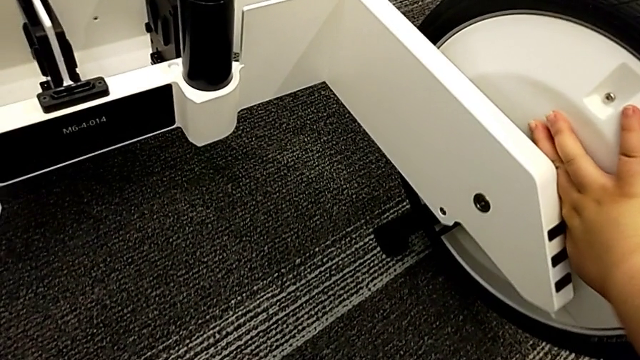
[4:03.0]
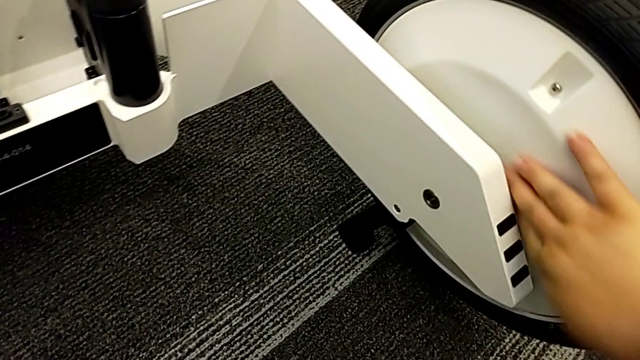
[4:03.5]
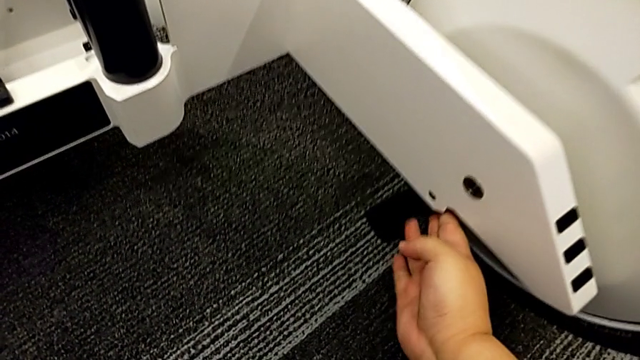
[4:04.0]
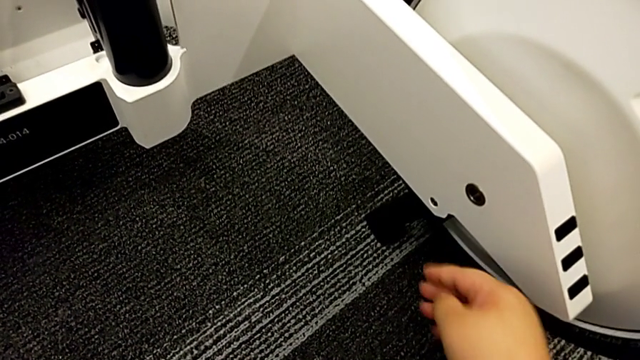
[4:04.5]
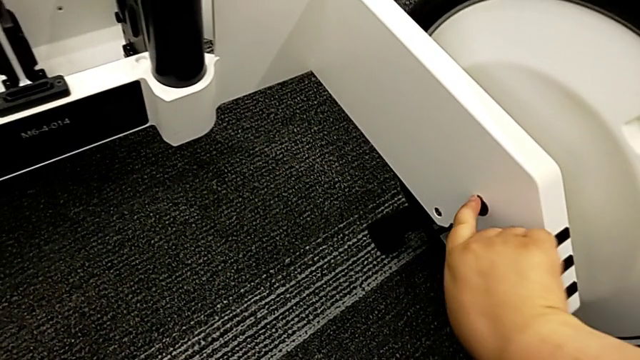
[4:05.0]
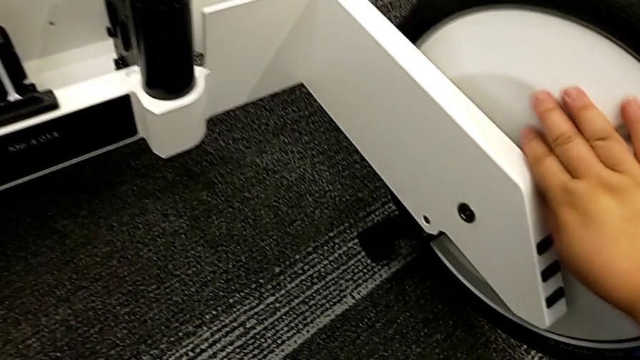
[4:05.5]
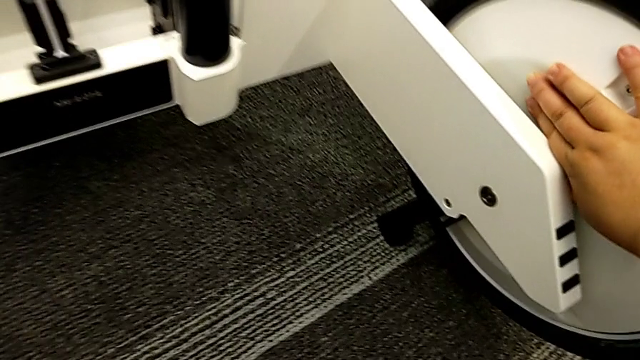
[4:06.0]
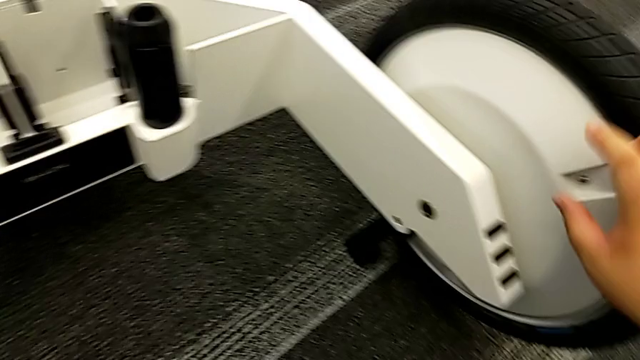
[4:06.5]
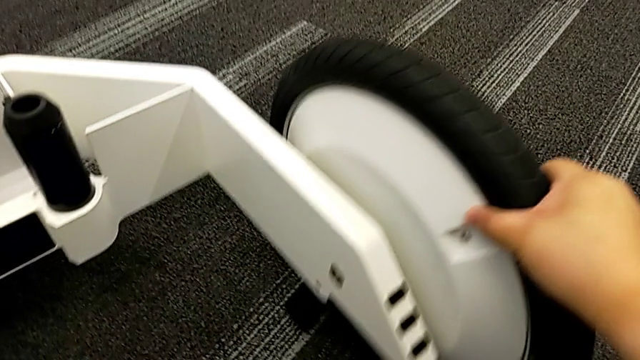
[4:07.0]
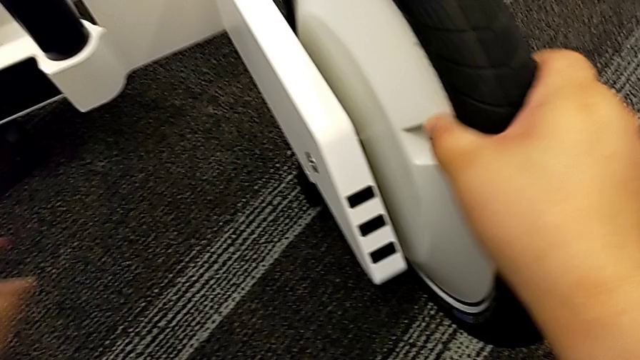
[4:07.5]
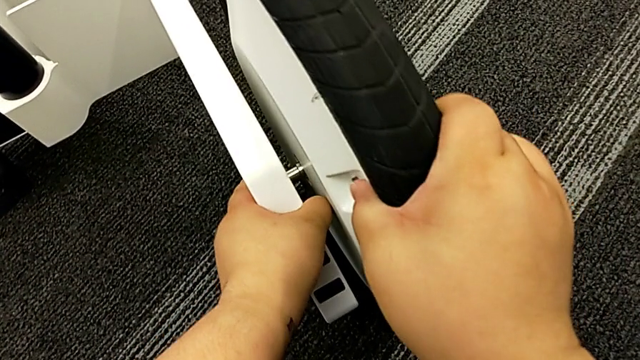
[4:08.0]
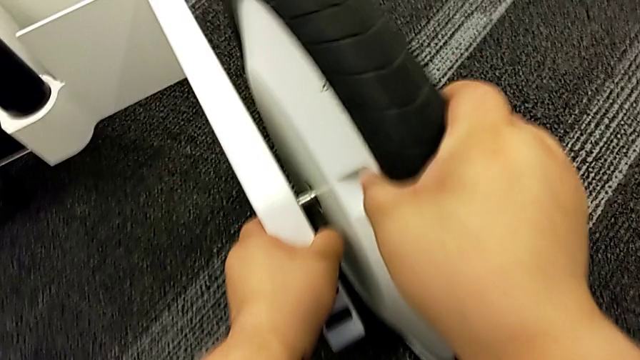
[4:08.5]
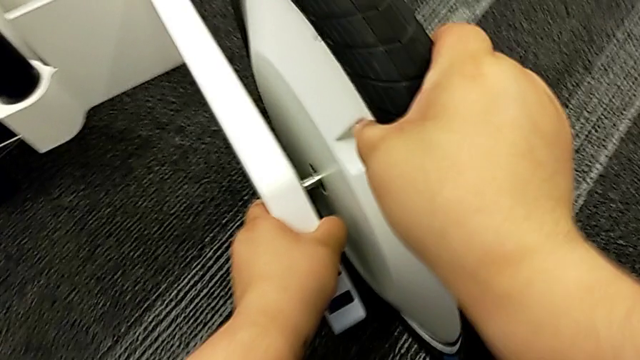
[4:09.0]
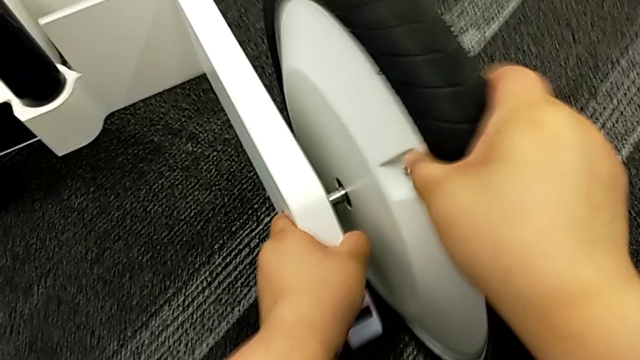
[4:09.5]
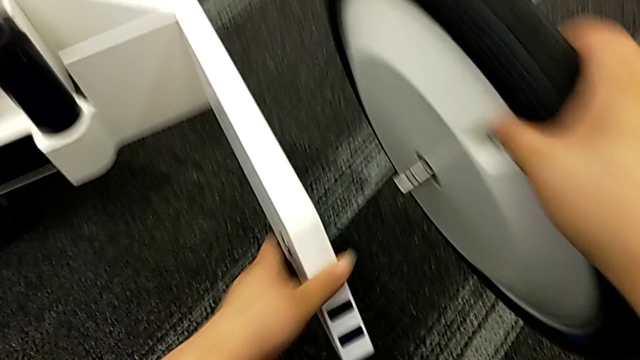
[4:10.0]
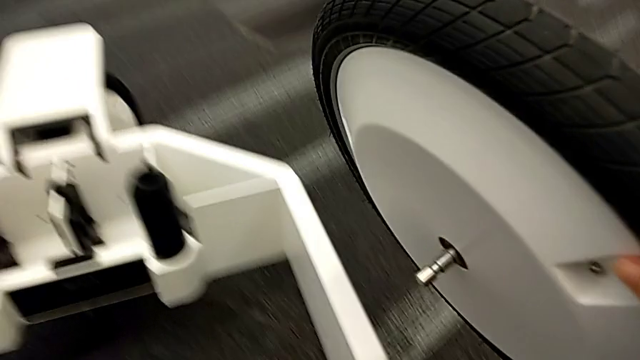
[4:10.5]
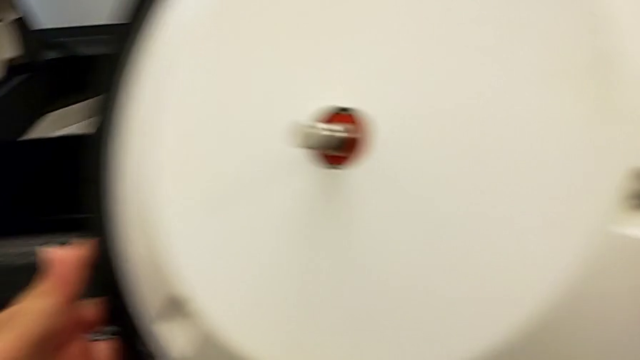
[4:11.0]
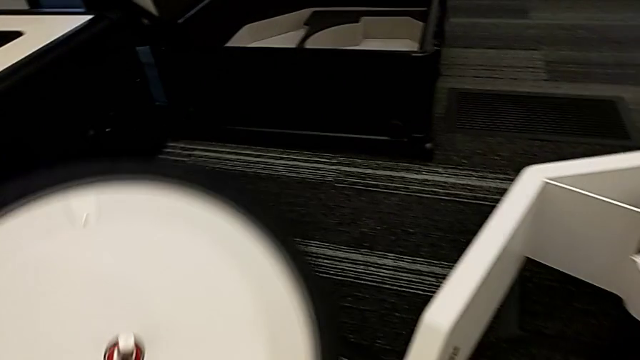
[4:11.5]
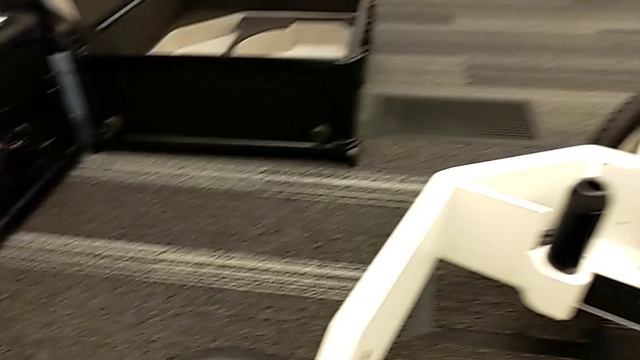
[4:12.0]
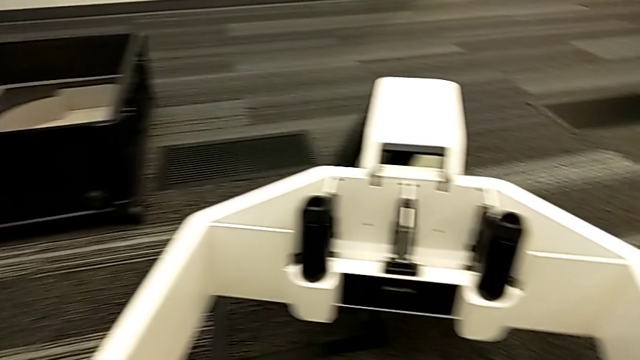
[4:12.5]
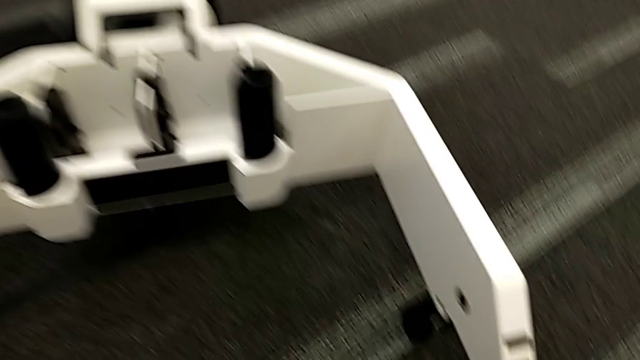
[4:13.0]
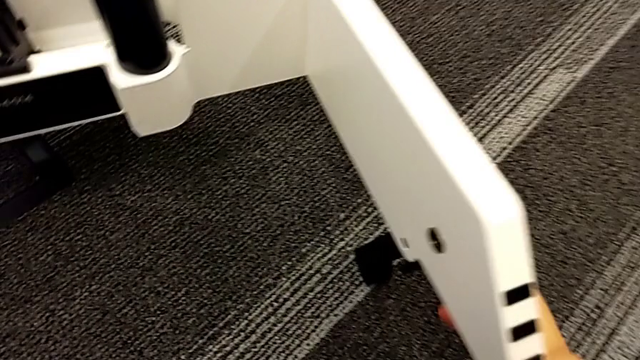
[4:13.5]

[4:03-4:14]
The camera wearer is disassembling the kickstand. They keep disassembling the wheel.

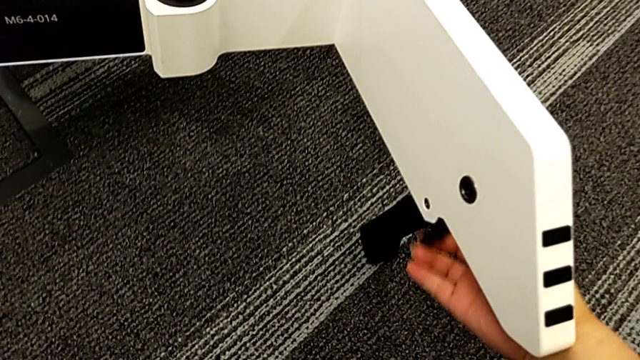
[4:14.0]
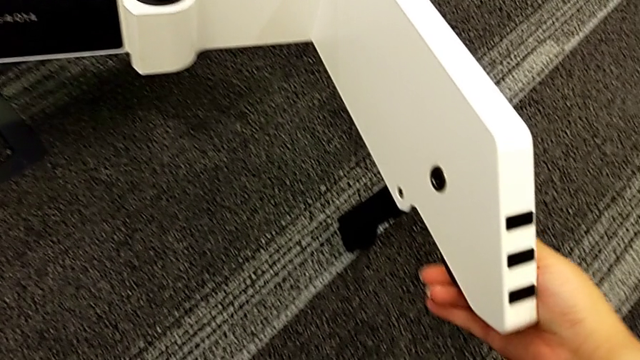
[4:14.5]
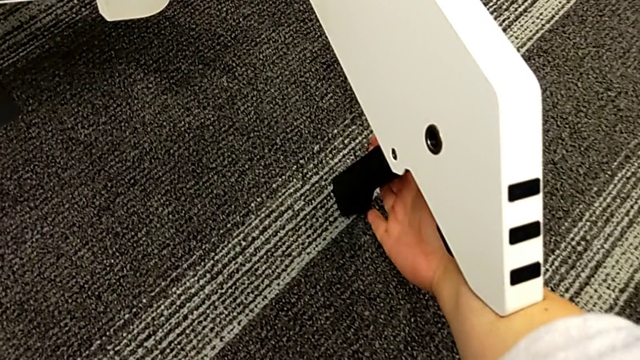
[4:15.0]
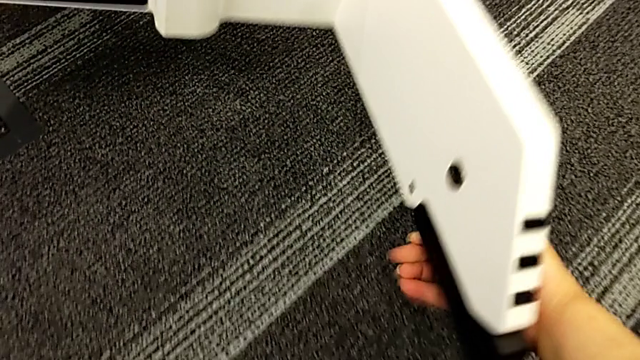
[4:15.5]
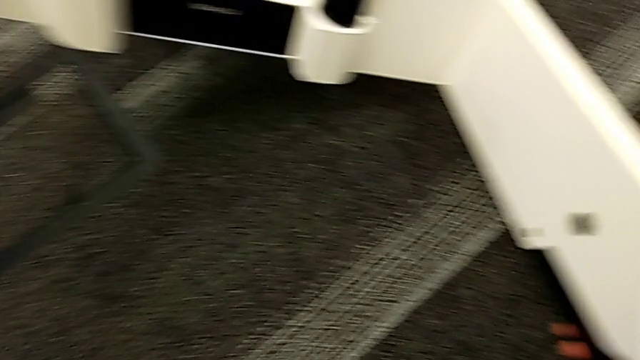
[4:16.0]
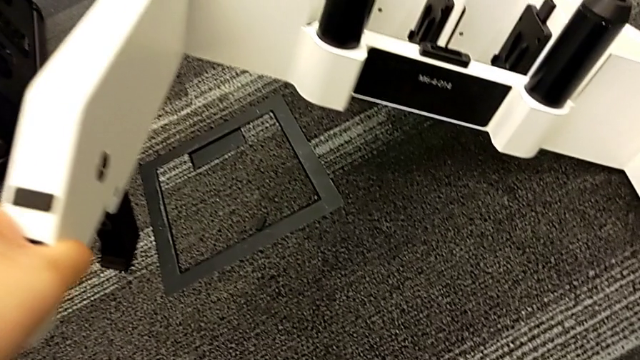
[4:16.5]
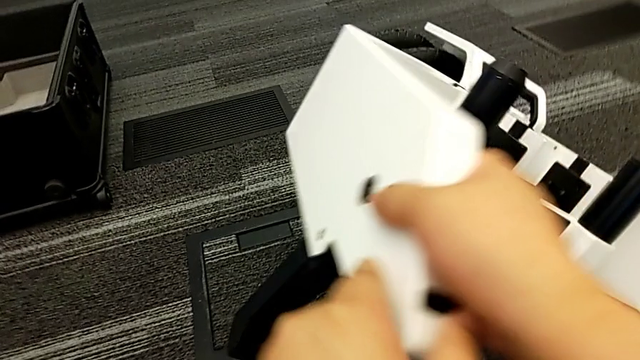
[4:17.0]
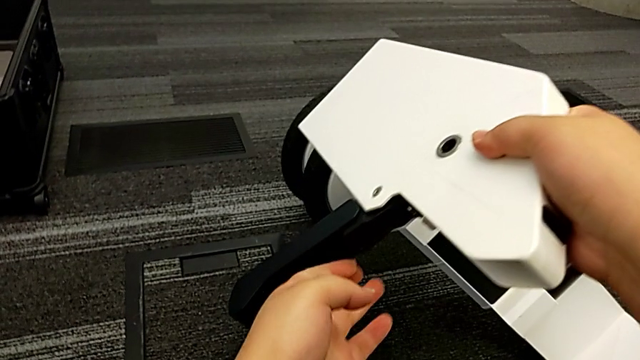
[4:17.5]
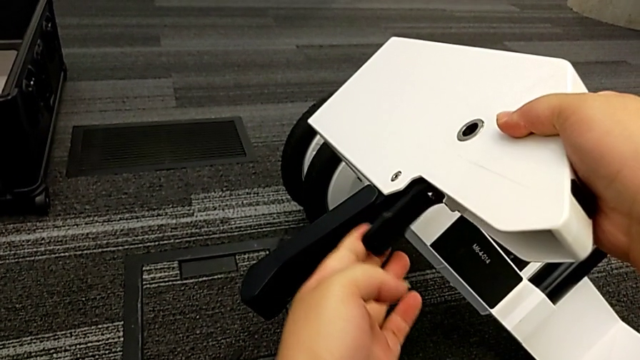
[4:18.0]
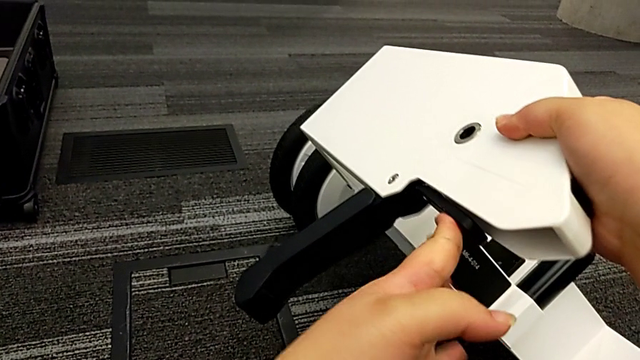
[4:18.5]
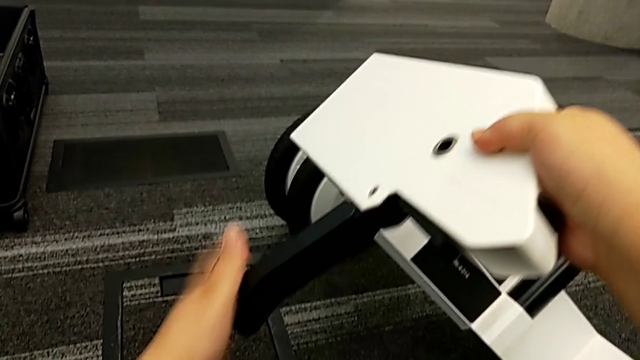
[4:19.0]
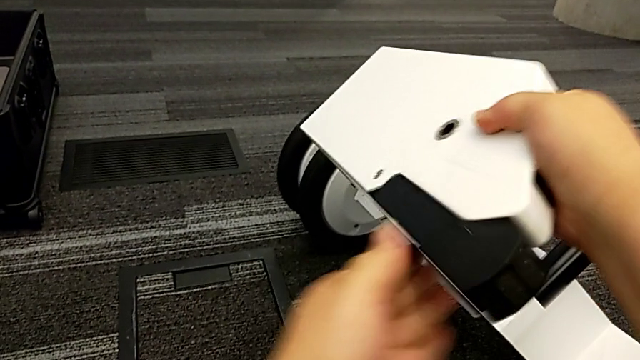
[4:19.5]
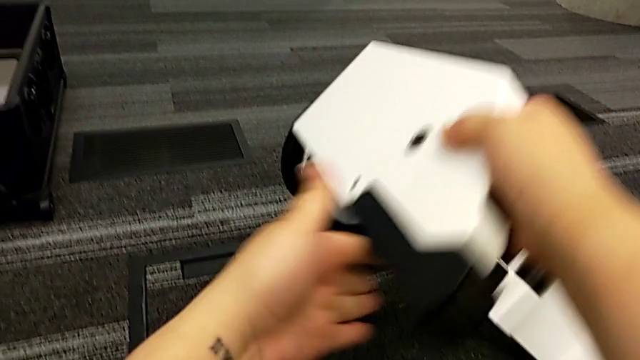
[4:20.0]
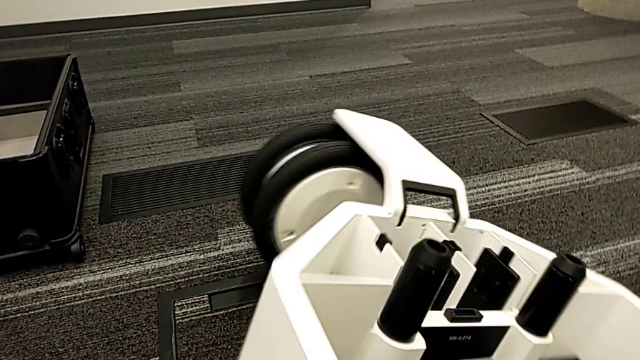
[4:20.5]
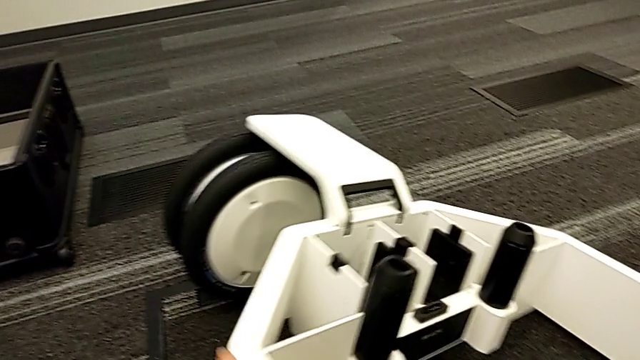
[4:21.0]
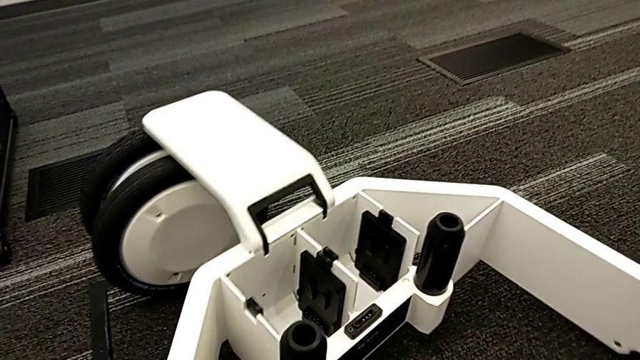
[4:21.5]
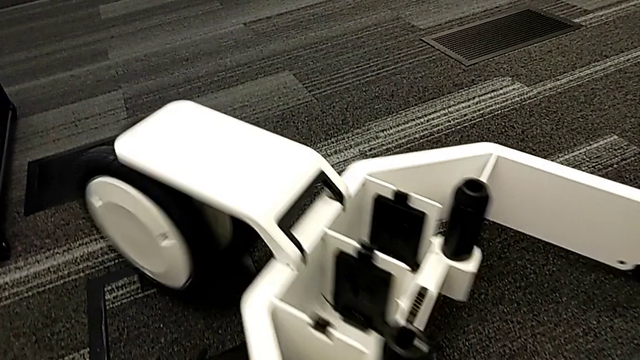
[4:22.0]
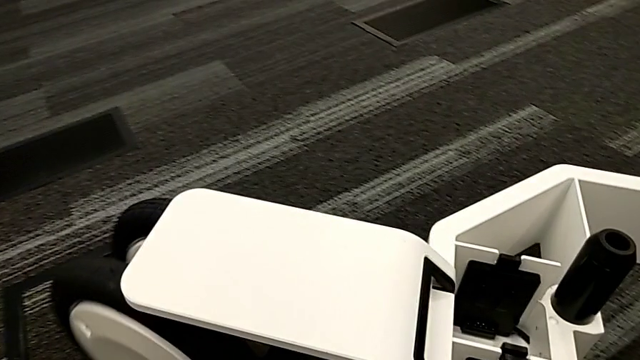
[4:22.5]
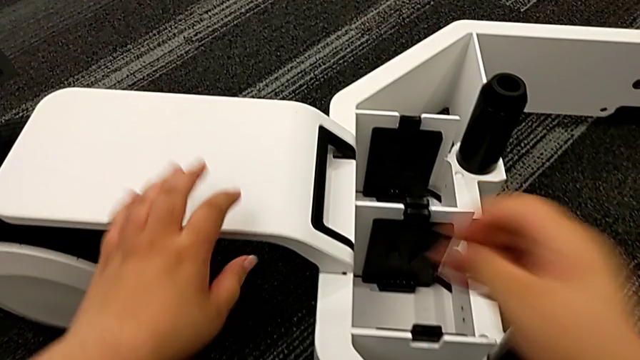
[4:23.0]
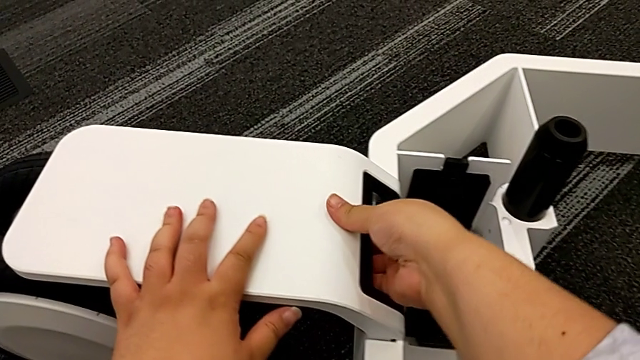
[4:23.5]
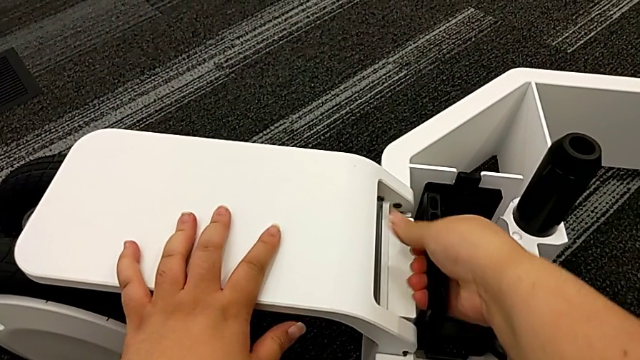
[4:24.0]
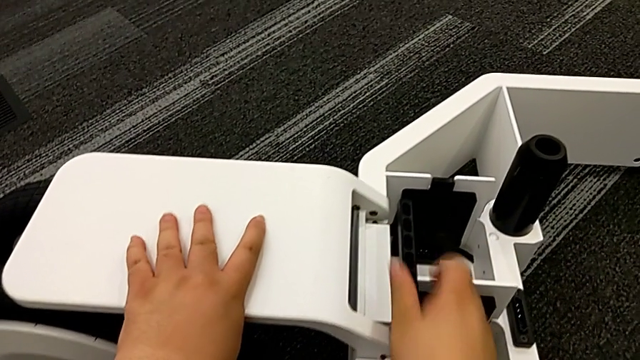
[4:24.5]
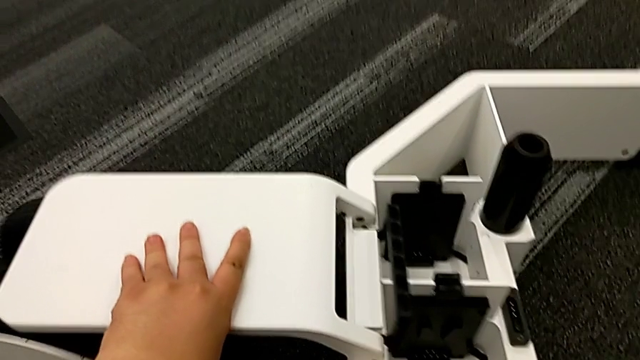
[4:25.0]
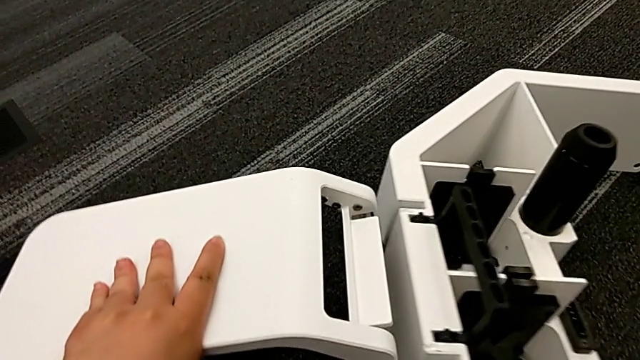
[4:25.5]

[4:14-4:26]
The camera wearer is disassembling the kickstand. They close the kickstand.
